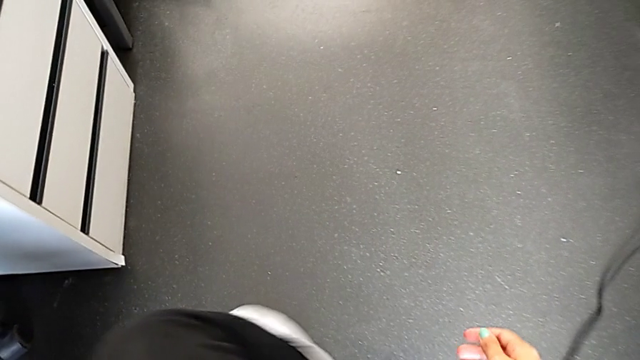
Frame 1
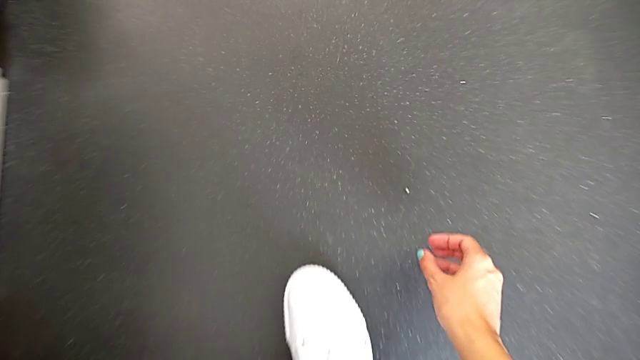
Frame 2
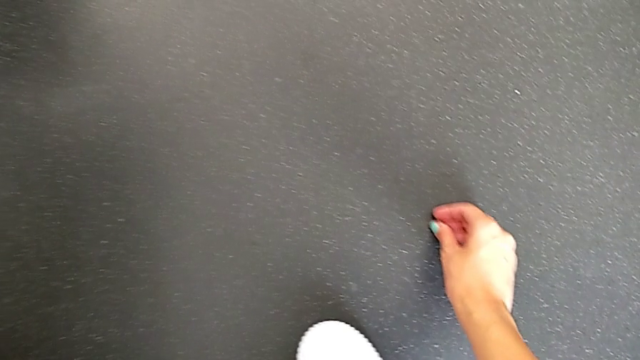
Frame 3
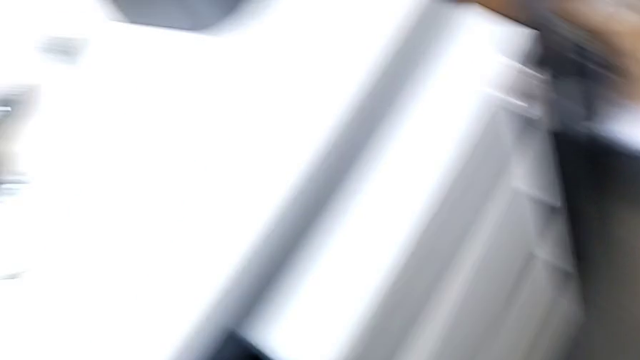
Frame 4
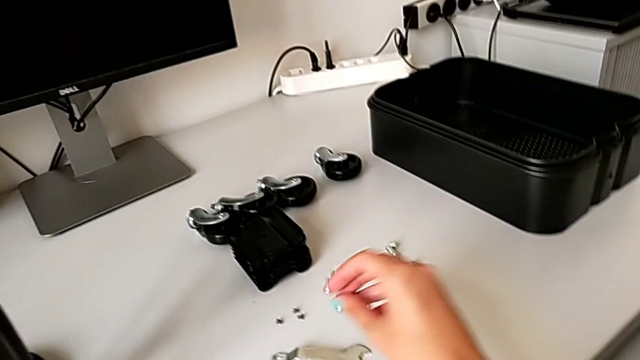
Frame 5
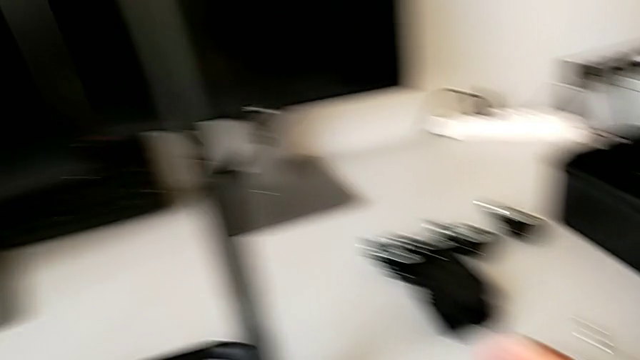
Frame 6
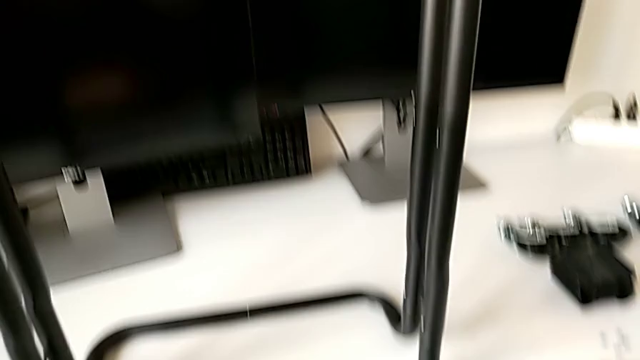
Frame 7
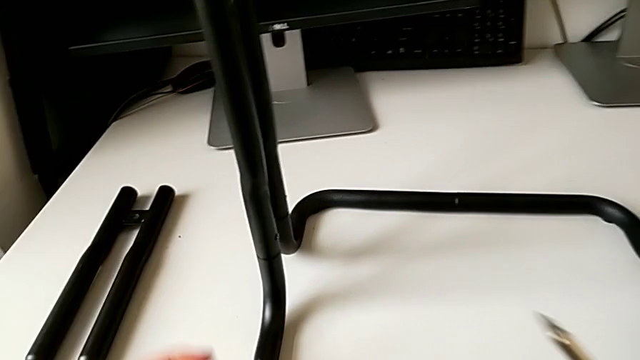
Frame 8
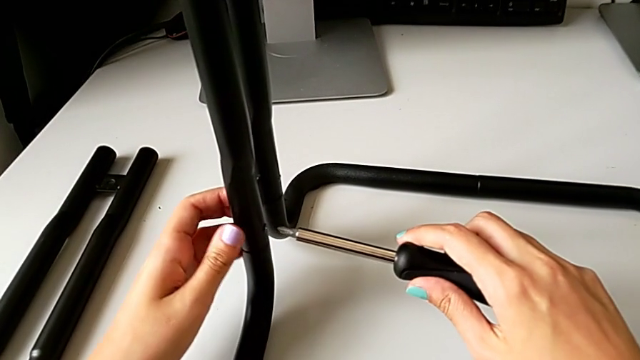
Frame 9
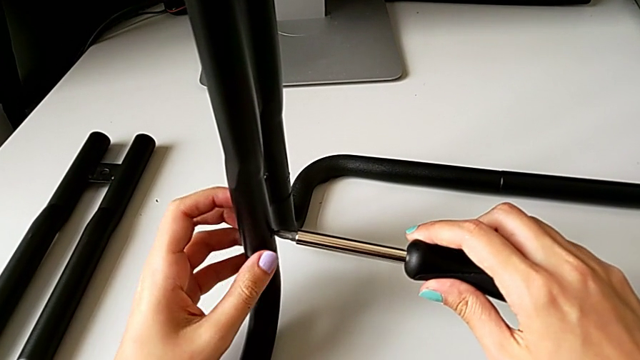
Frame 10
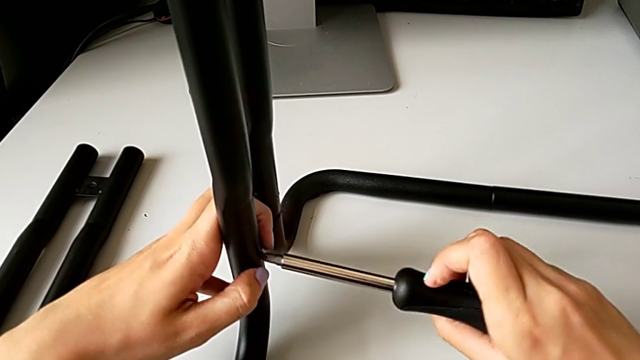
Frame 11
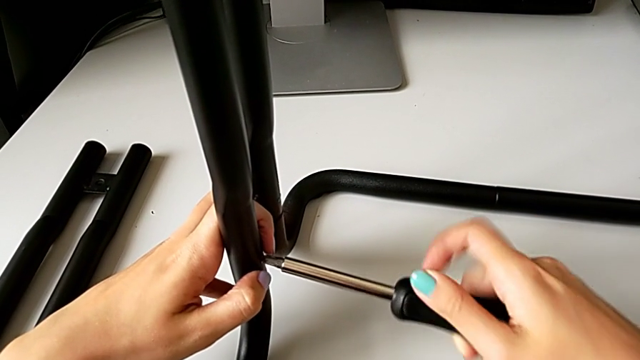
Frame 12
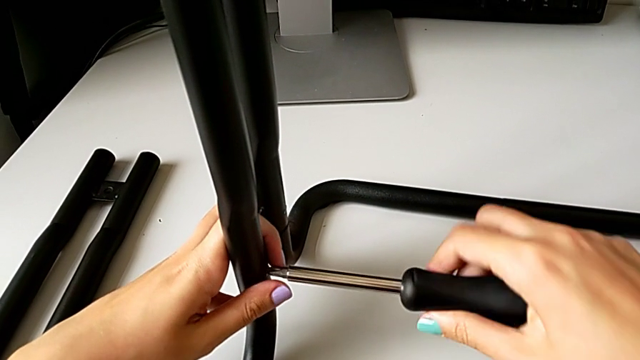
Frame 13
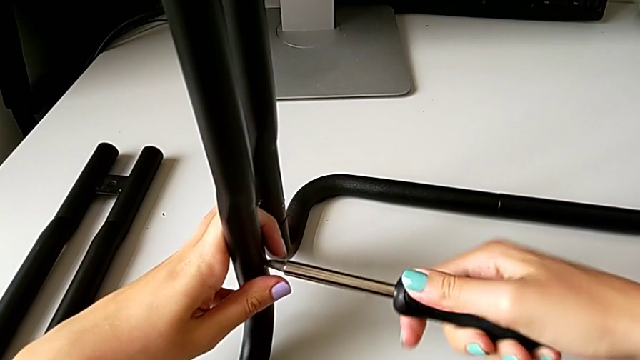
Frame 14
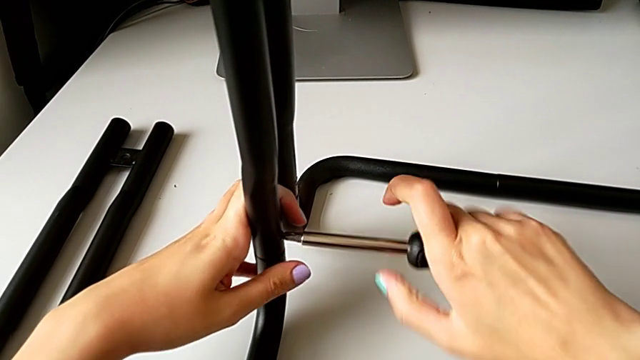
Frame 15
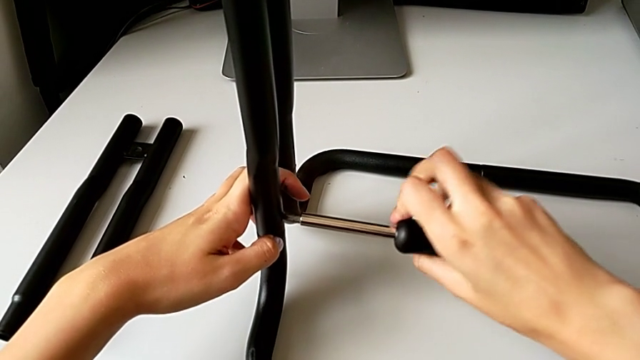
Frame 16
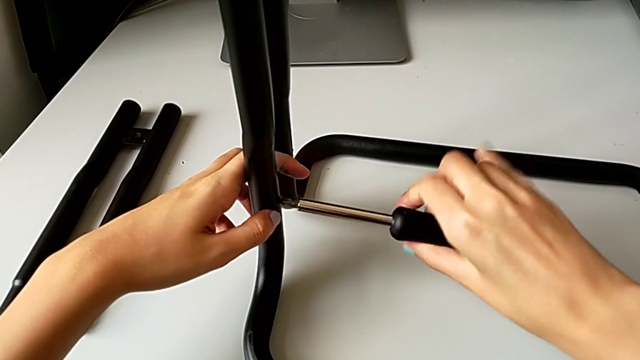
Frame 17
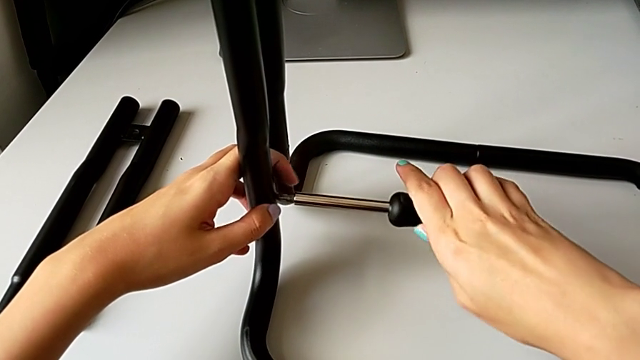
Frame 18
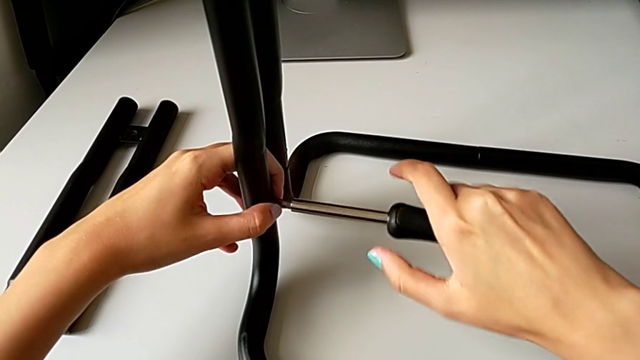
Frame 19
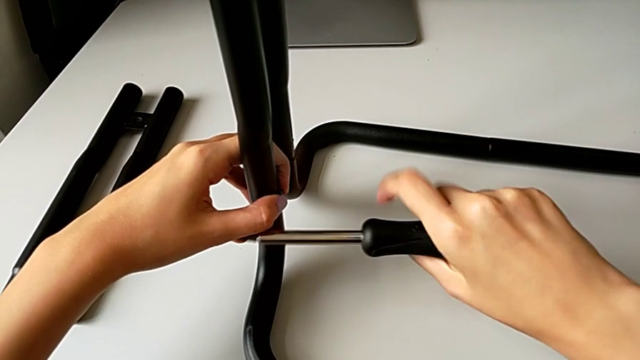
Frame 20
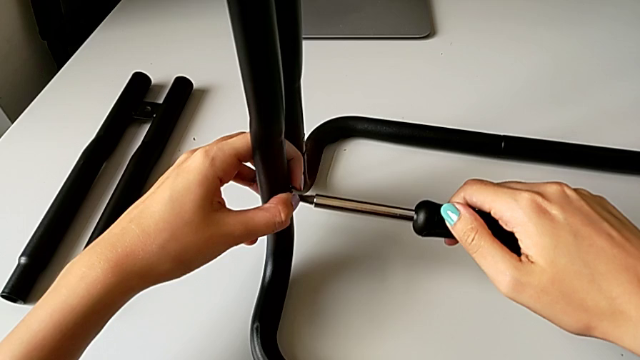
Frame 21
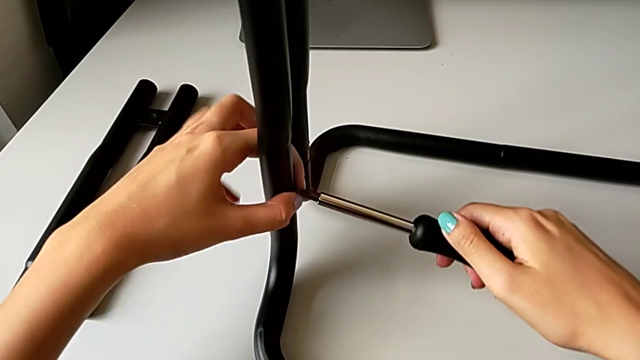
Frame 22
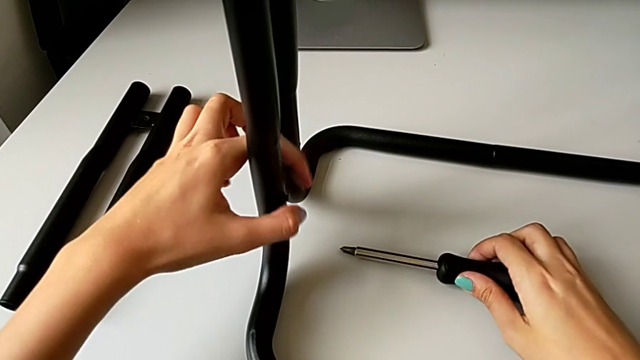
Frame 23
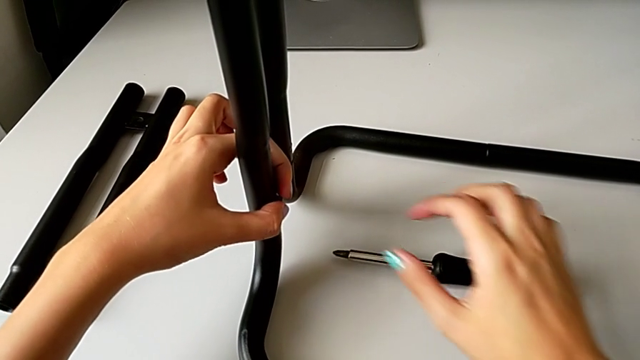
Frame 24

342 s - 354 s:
The camera wearer is disassembling the legs of sidebars. They grab the fourth screw, place it and unscrew the fifth screw.

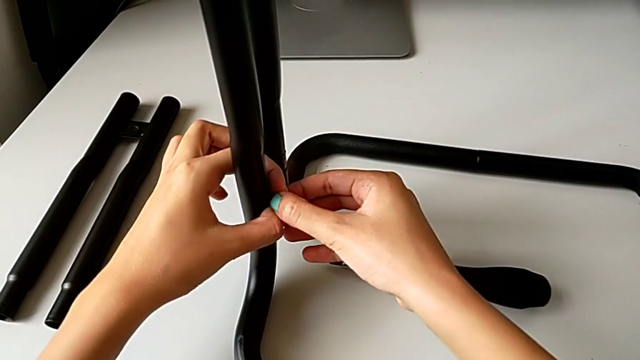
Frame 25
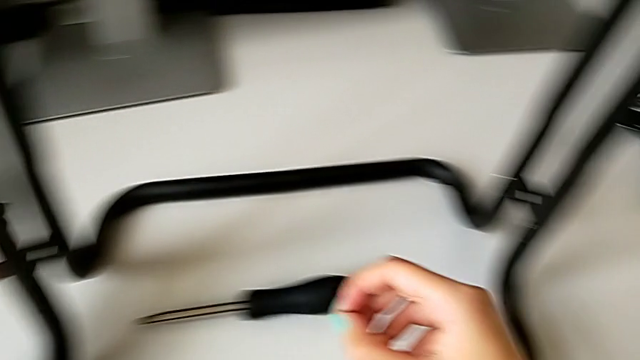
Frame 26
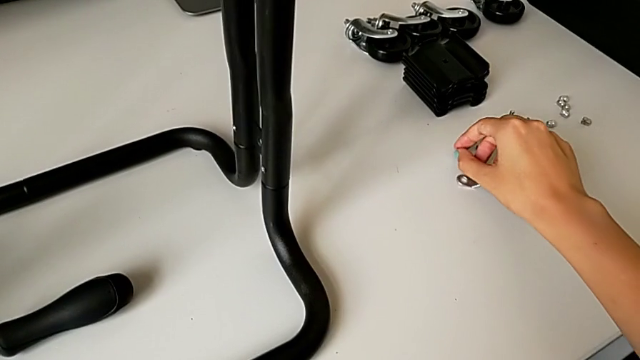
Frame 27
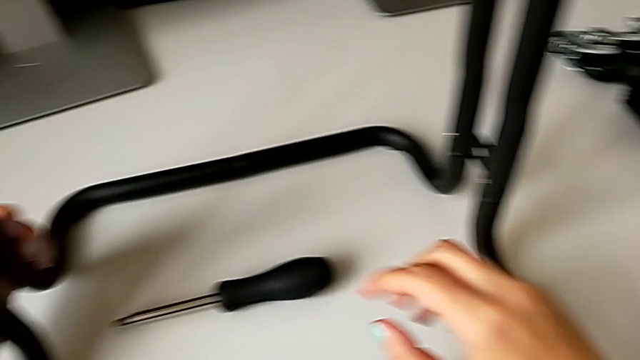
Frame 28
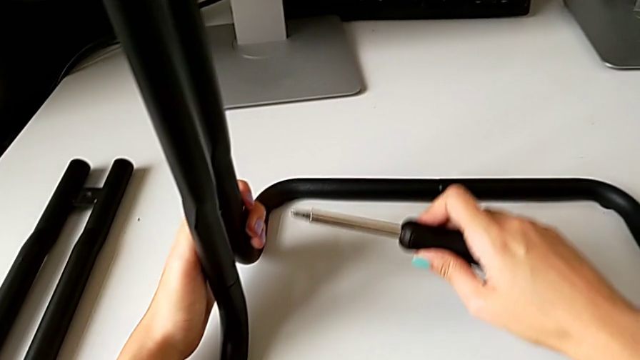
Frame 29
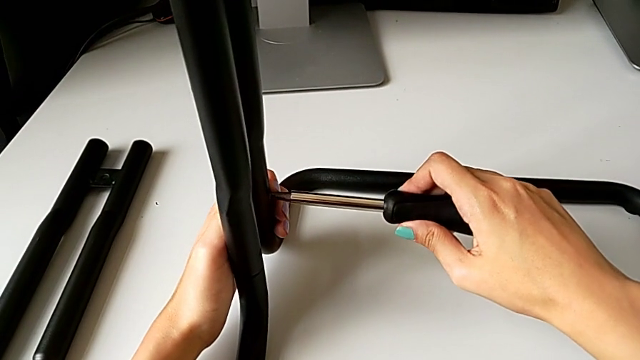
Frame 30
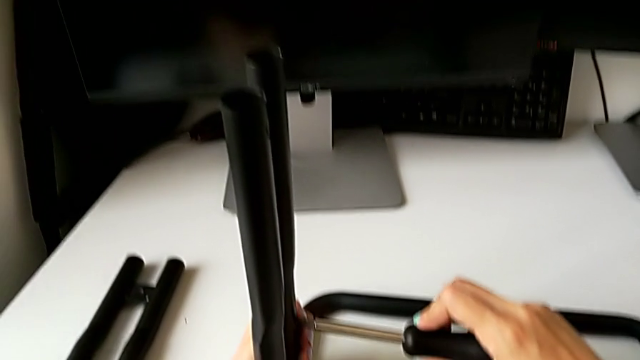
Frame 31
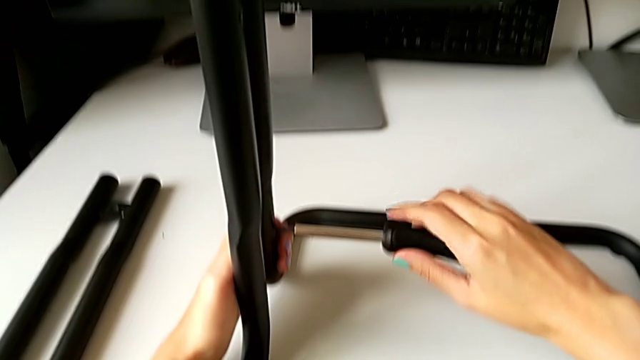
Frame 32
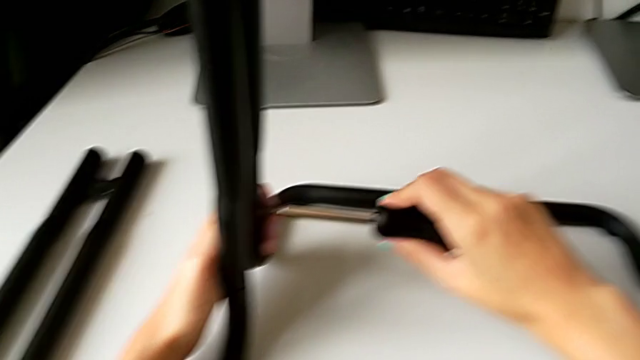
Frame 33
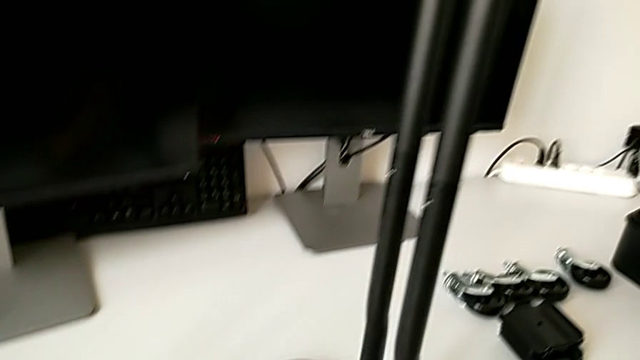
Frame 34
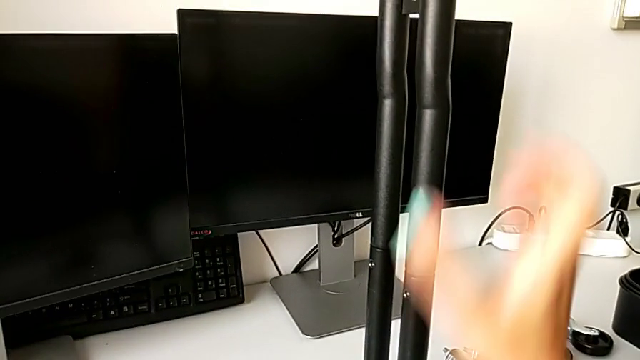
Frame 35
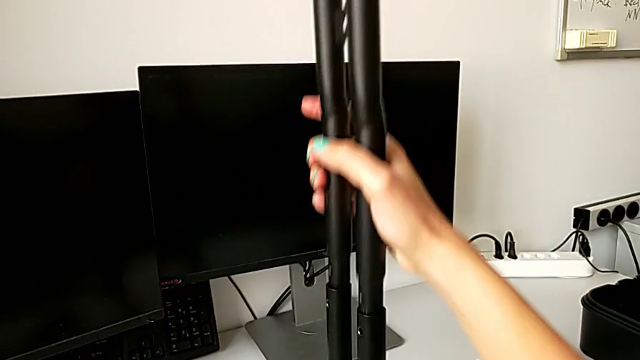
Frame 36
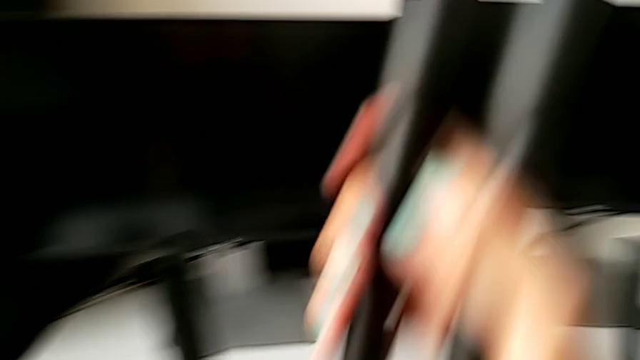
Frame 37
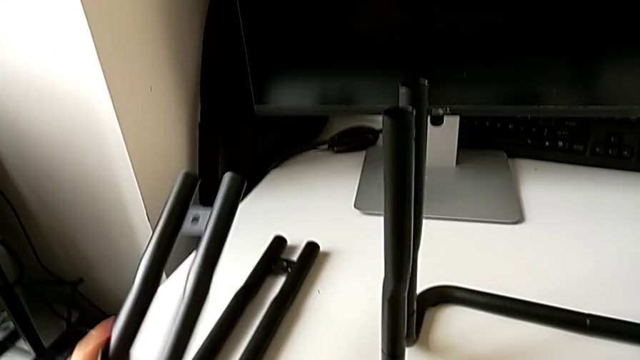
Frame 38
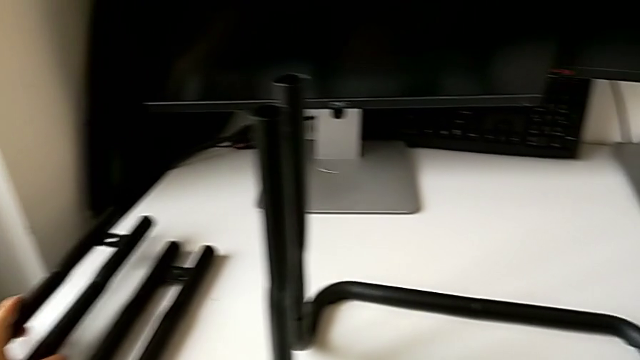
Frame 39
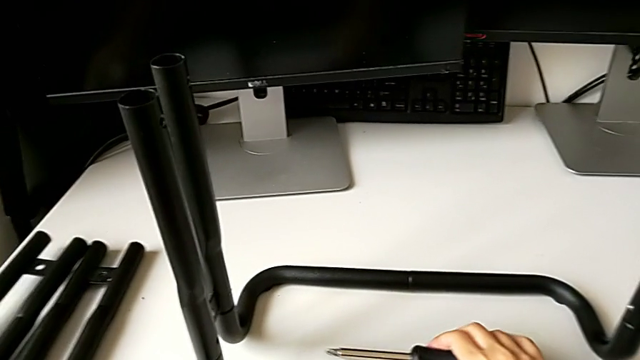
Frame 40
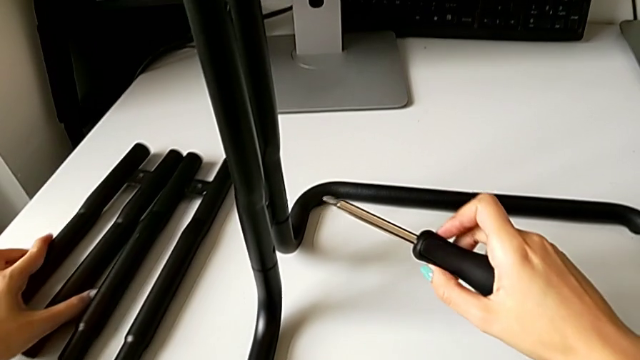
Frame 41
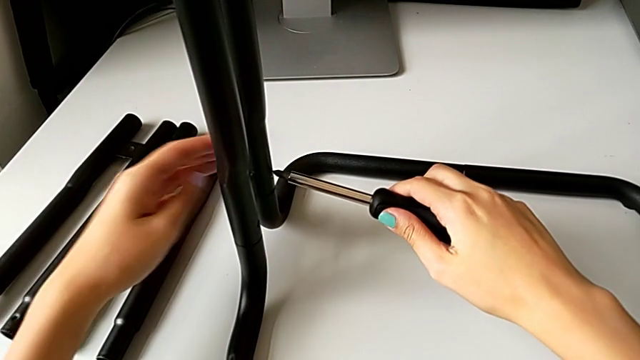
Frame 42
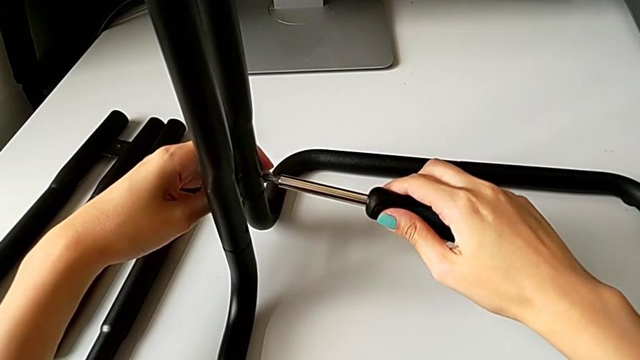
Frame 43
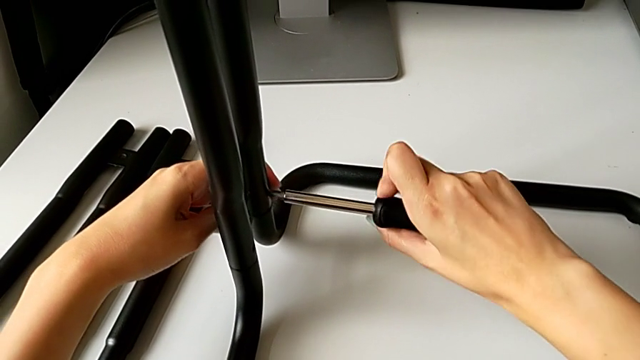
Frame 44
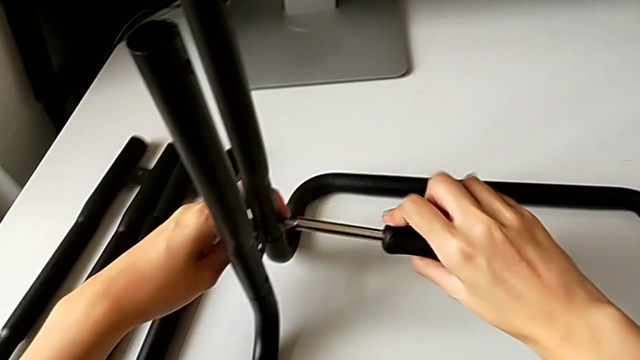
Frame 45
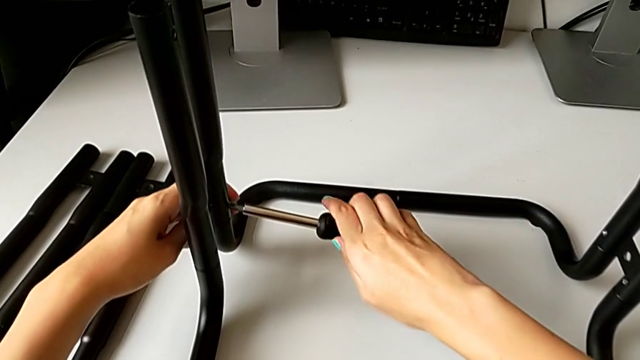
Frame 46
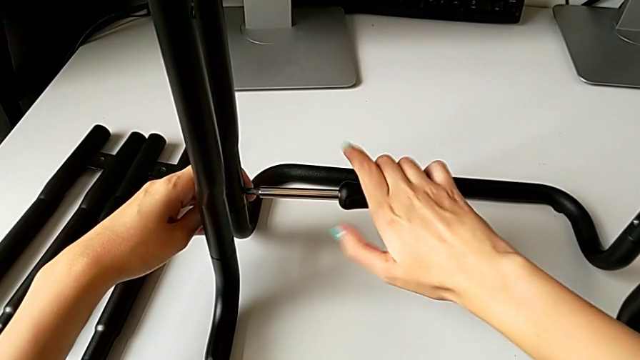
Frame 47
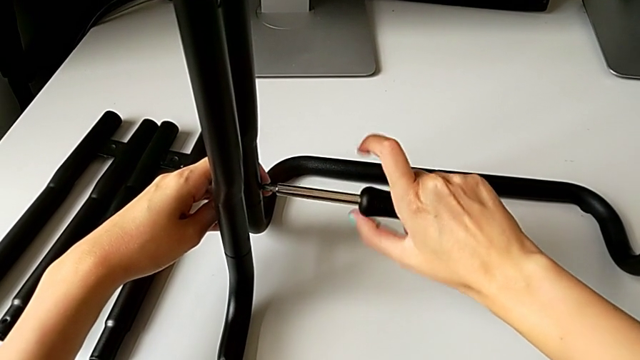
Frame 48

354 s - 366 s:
The camera wearer is disassembling the legs of sidebars. They withdraw the fifth screw, place it, unscrew the sixth screw, disassemble the second leg, place it and begin to unscrew the sixth screw.
